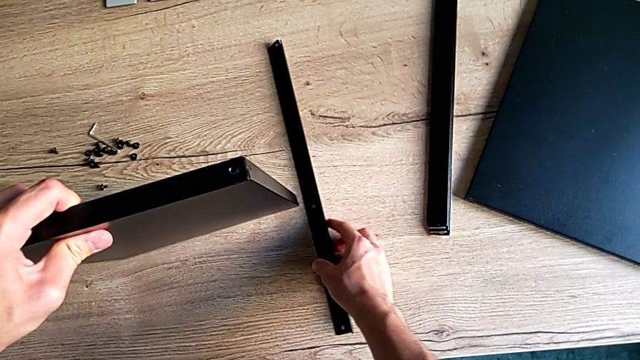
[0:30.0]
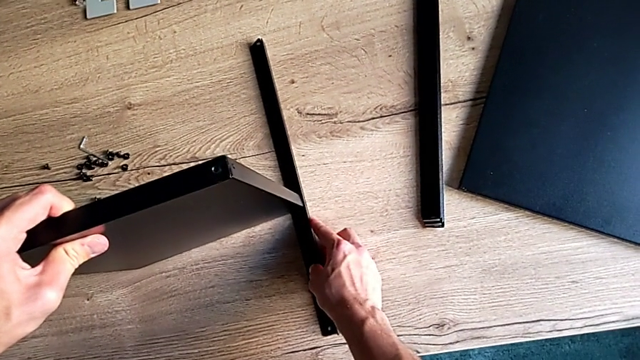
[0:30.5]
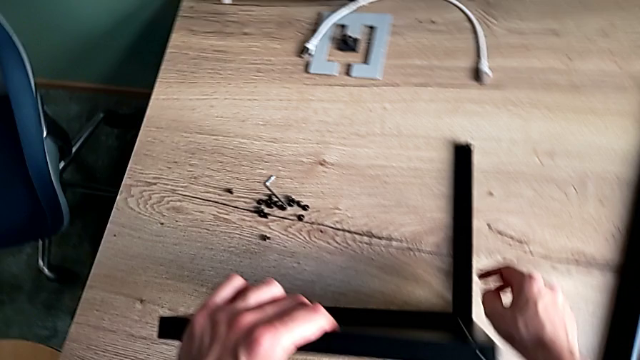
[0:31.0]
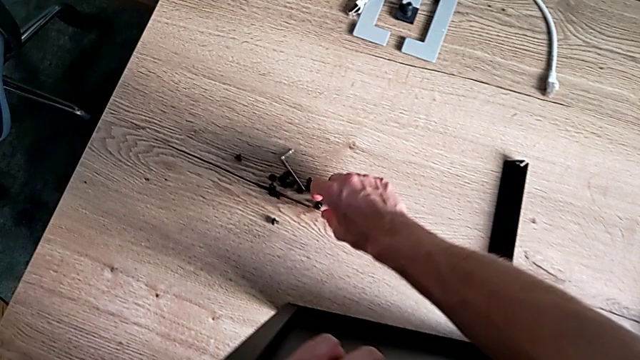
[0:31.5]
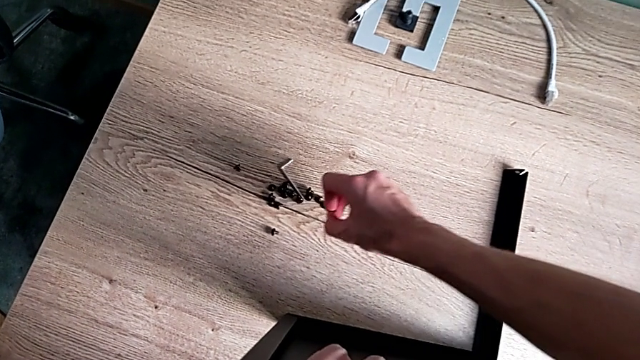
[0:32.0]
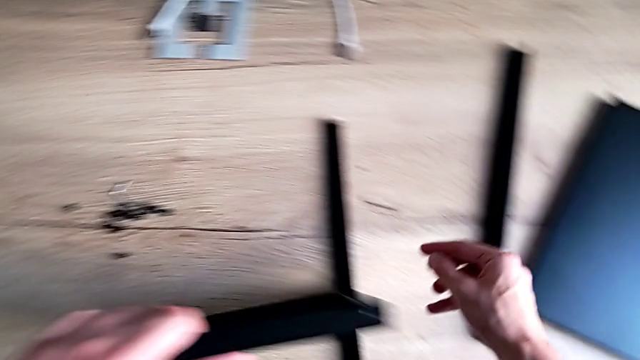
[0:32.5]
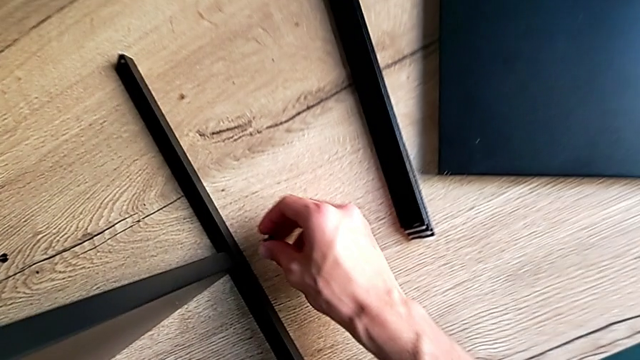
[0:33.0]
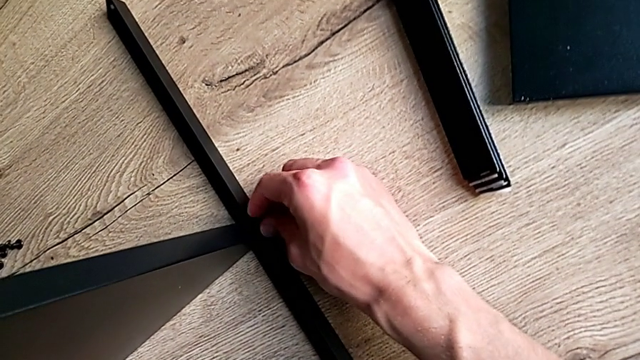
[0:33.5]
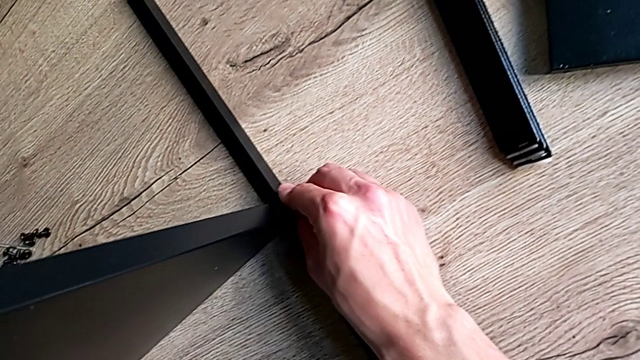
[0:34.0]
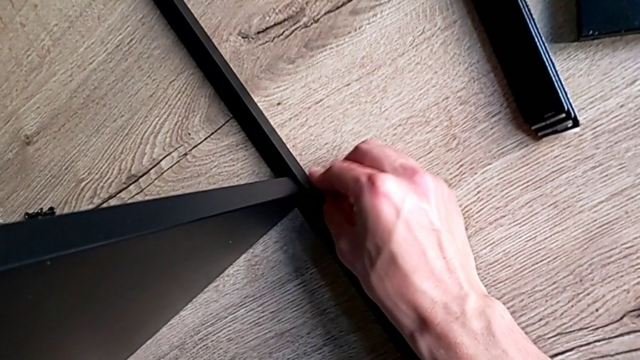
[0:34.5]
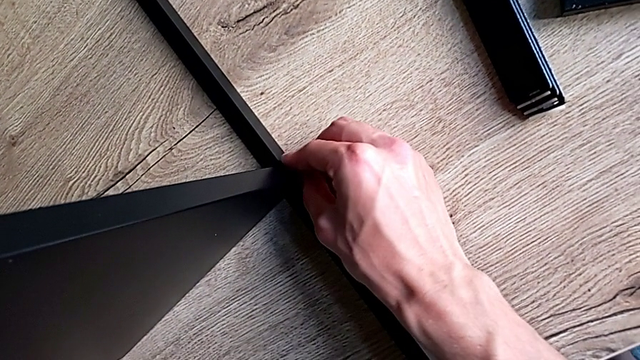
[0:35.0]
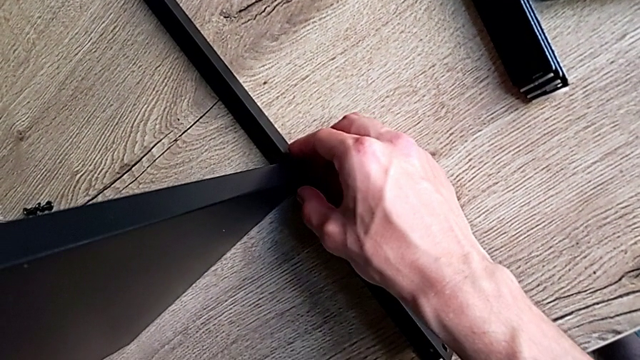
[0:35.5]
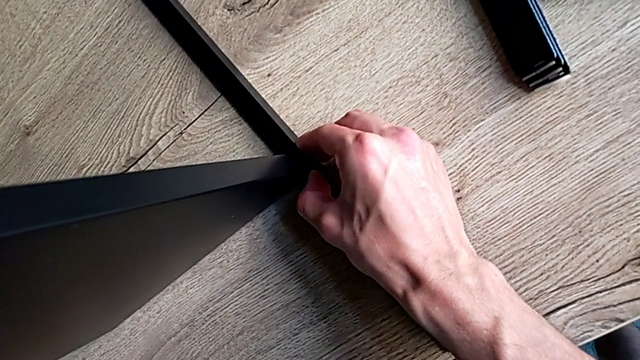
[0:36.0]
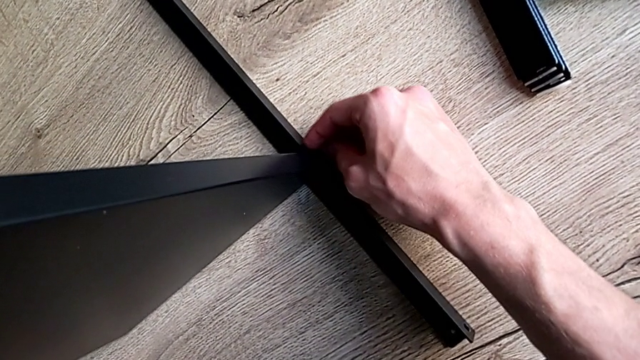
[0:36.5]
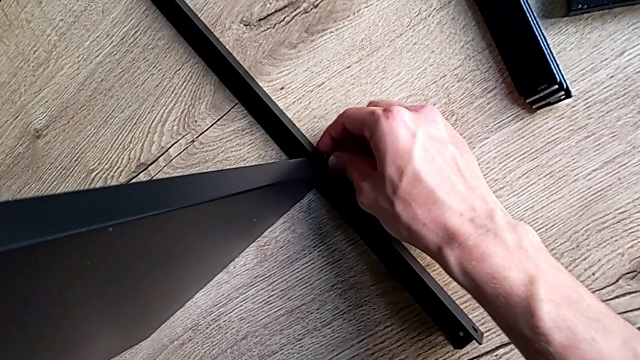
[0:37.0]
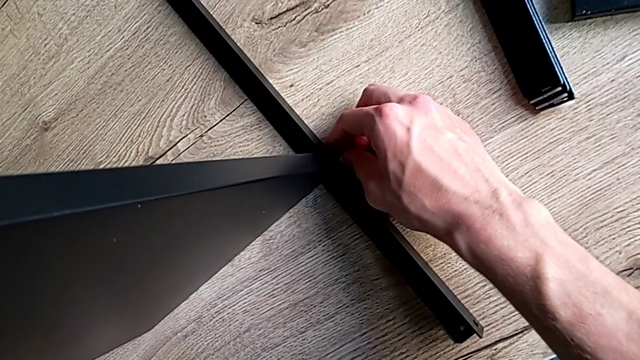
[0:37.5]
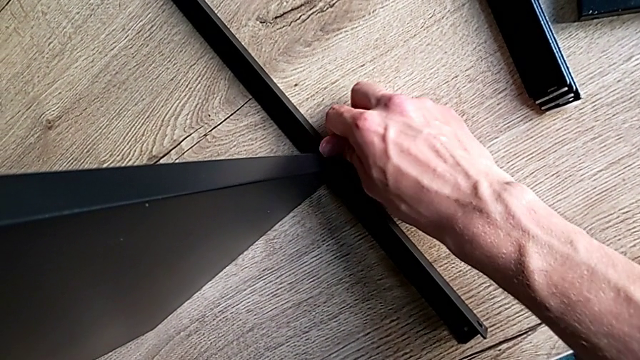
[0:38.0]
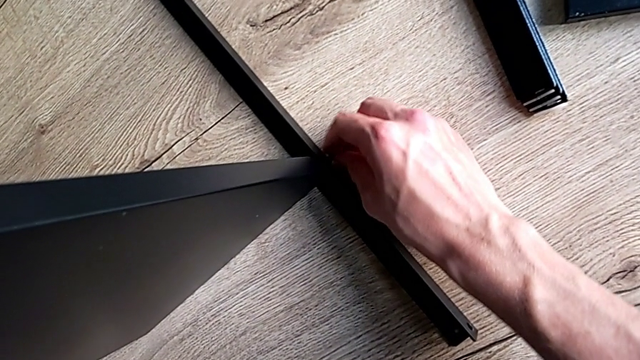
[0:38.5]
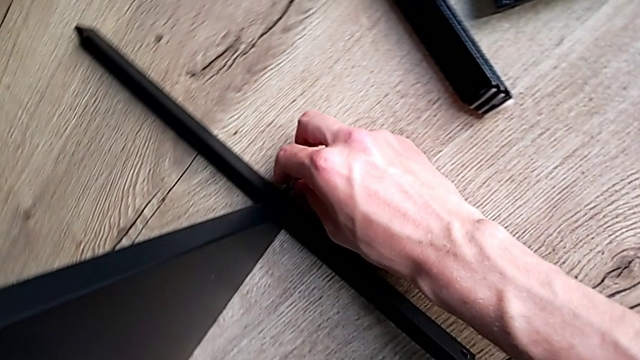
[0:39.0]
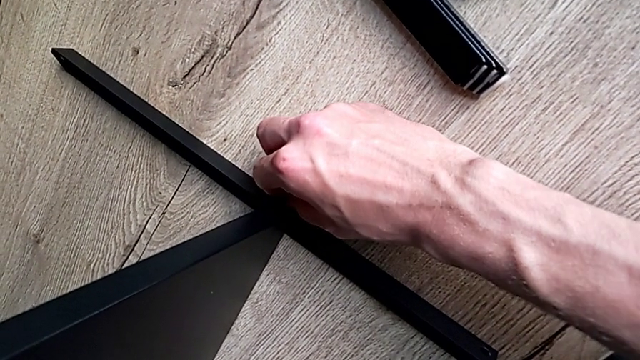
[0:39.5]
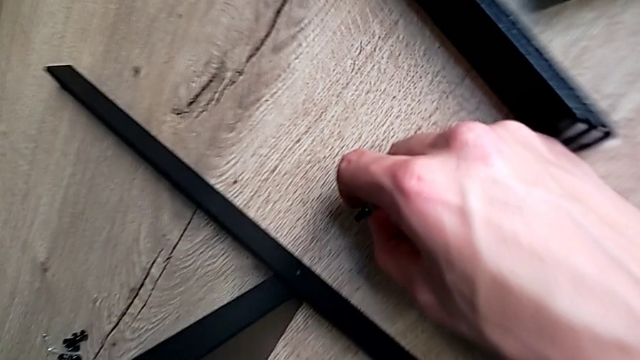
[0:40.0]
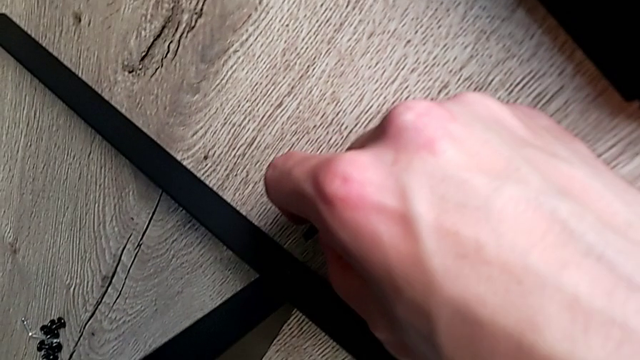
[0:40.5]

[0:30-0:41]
The camera wearer is assembling the first leg of the shelf. They align the tray, grab the hex socket head, insert it and withdraw it.

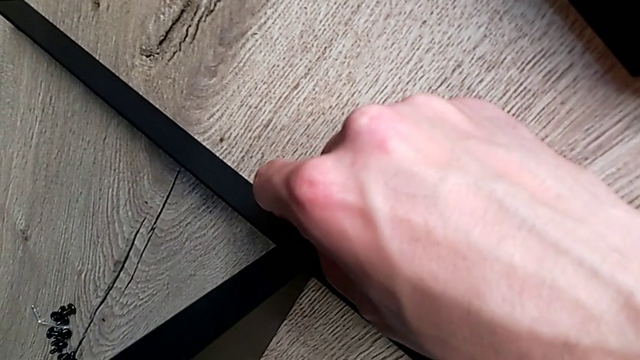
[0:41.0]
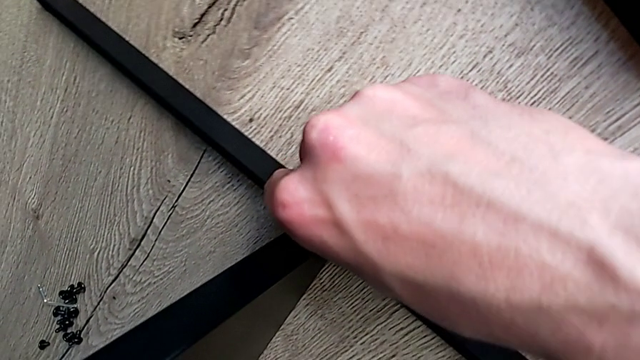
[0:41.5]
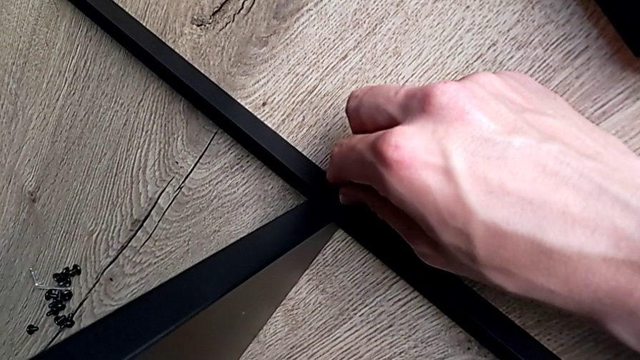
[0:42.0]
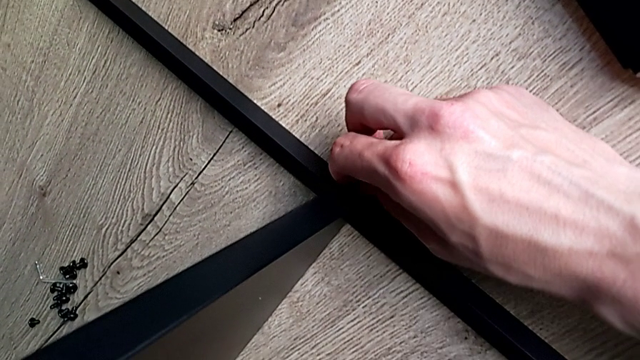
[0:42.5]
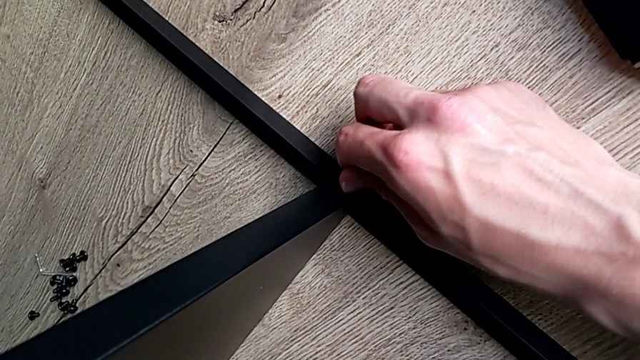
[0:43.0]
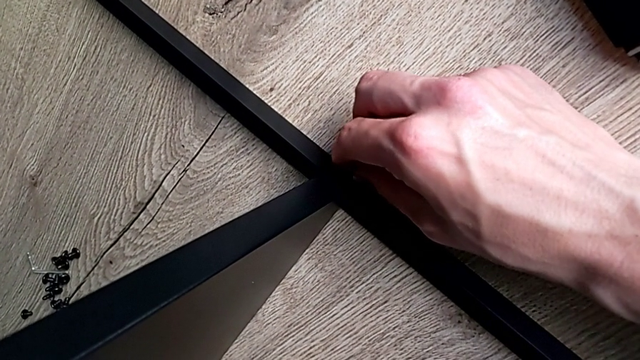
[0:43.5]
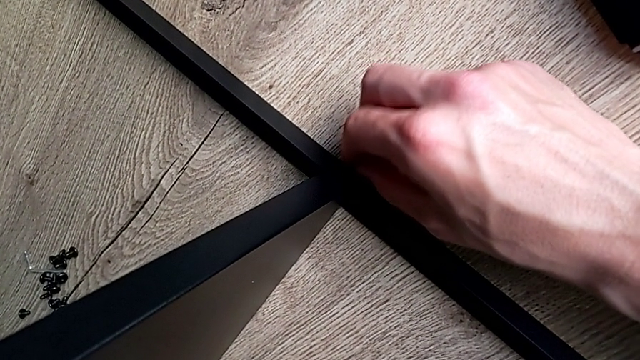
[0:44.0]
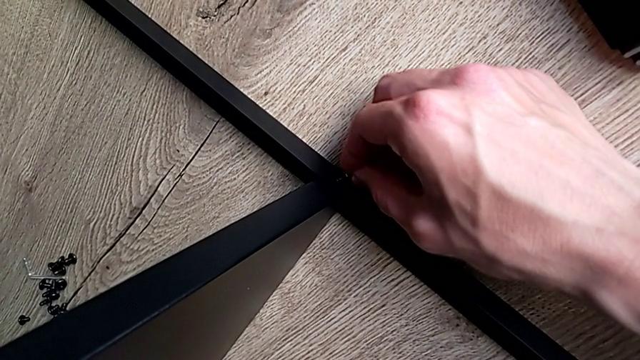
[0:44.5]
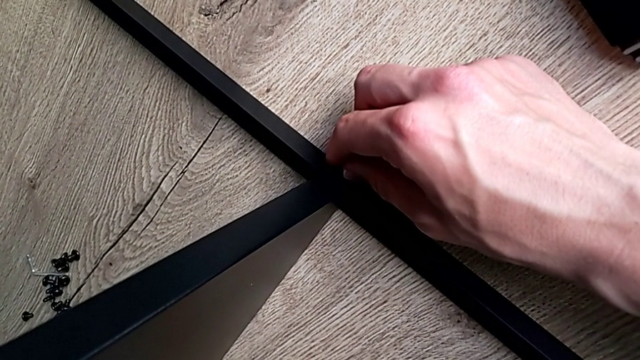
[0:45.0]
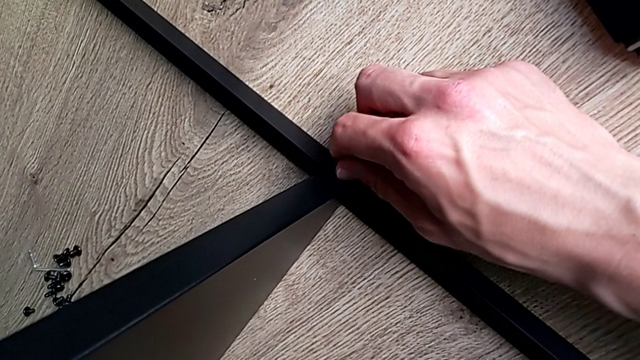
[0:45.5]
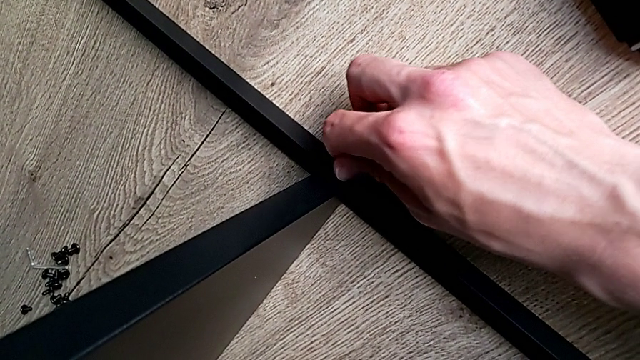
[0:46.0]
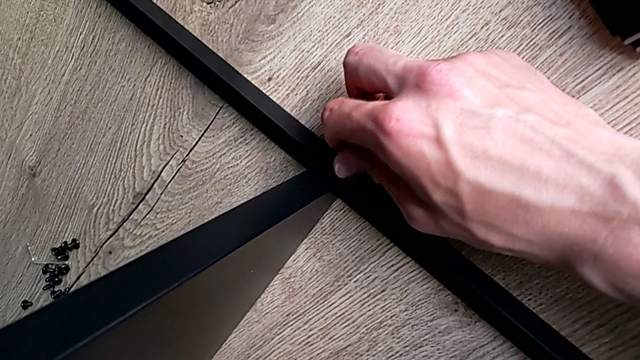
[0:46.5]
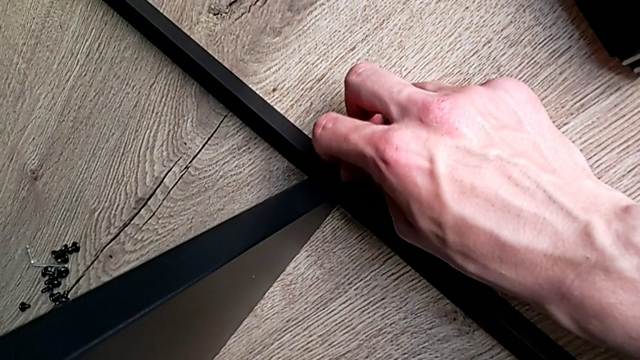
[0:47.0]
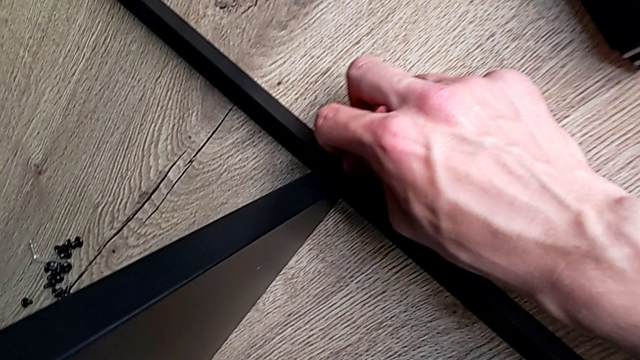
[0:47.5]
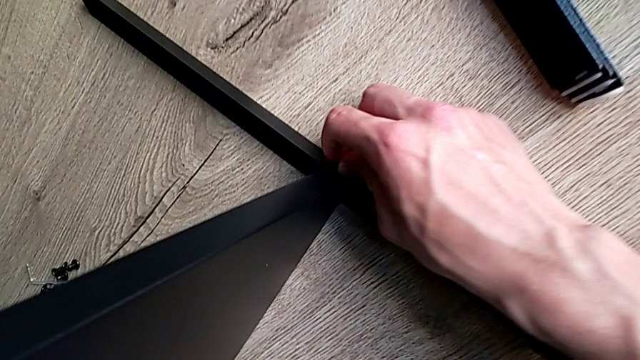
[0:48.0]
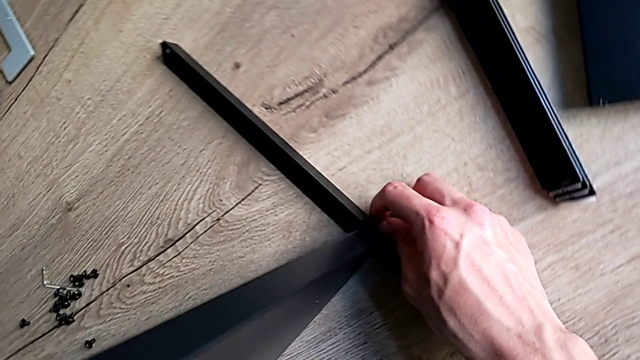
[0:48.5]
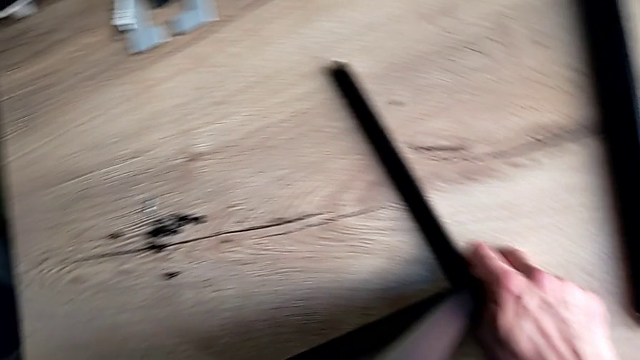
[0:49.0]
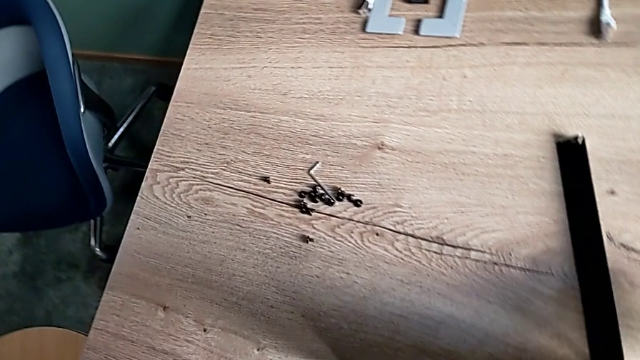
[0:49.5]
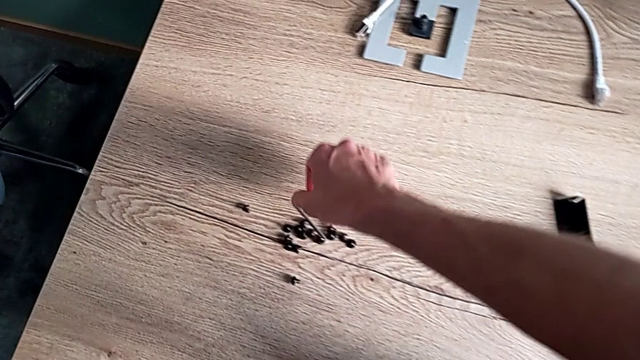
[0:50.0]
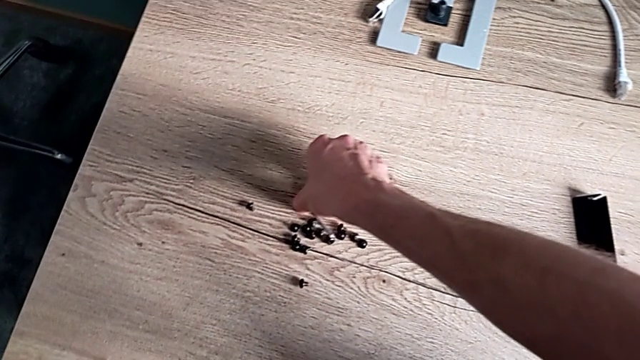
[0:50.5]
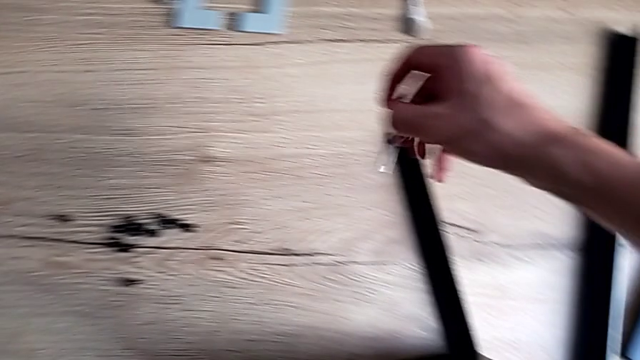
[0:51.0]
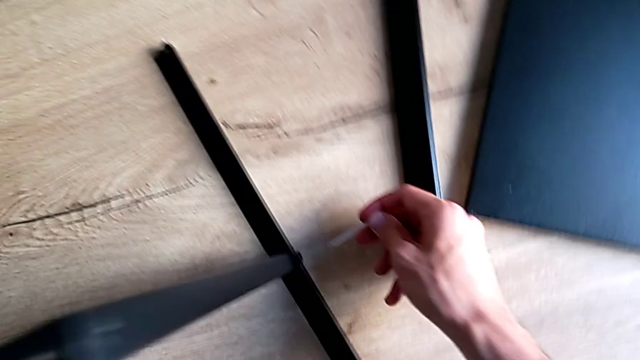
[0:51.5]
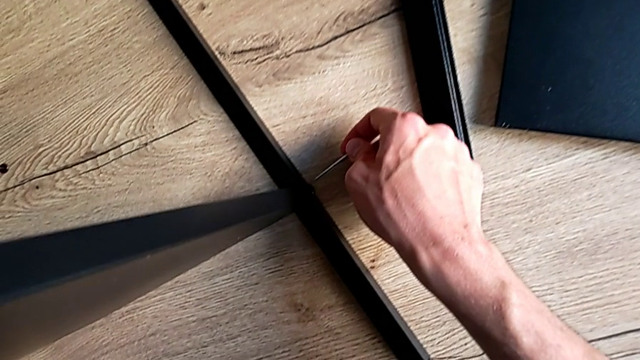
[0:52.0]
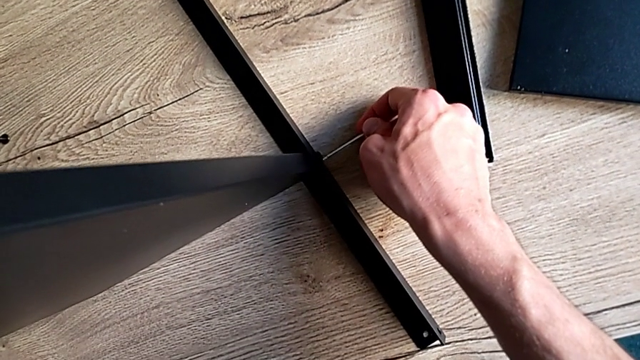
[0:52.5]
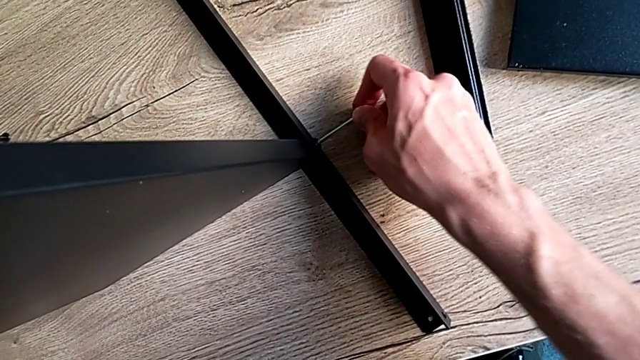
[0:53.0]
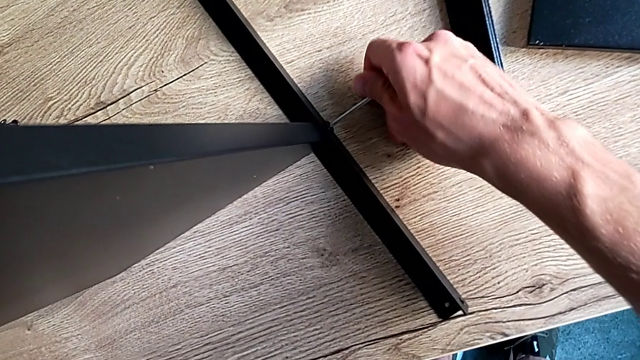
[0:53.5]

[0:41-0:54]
The camera wearer is assembling the first leg of the shelf. They insert the hex socket head, screw it, grab the Allen wrench and insert it.
